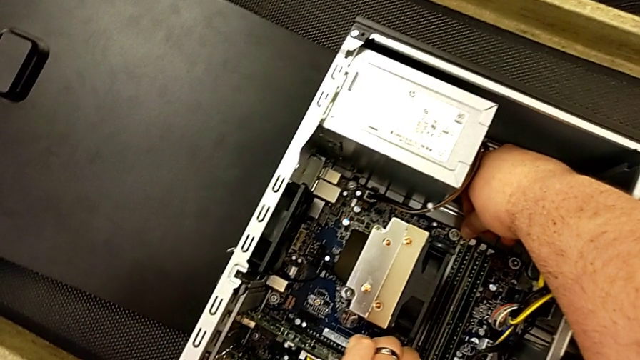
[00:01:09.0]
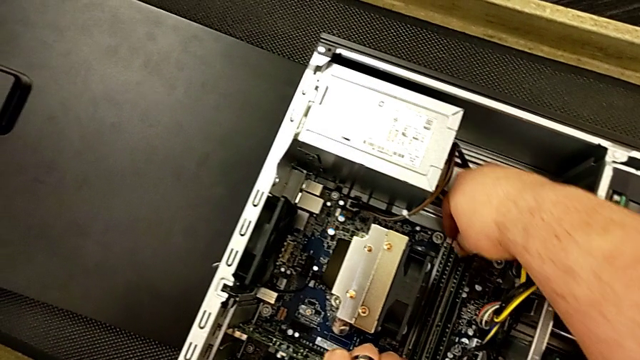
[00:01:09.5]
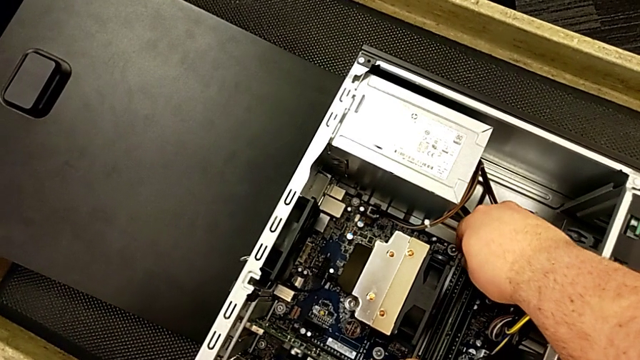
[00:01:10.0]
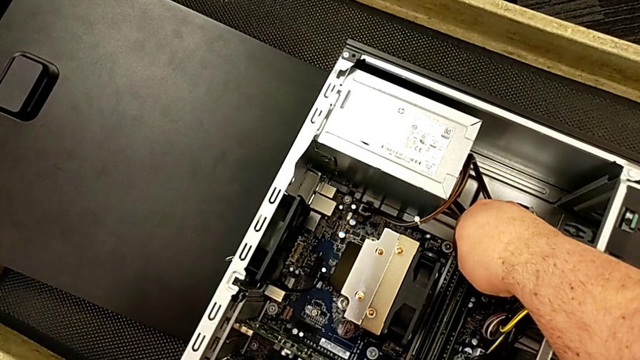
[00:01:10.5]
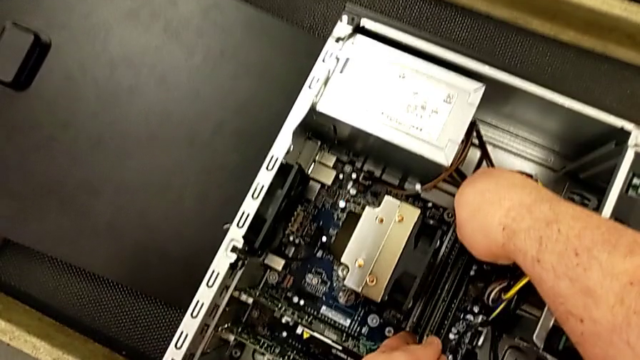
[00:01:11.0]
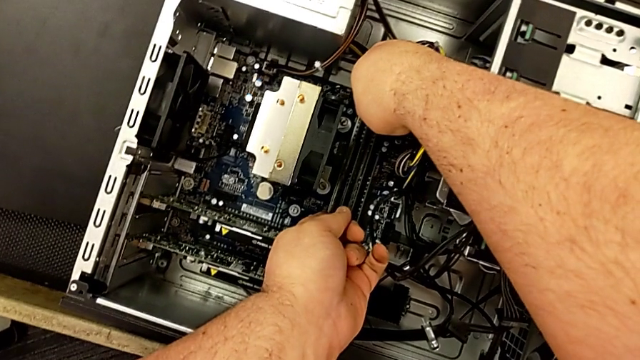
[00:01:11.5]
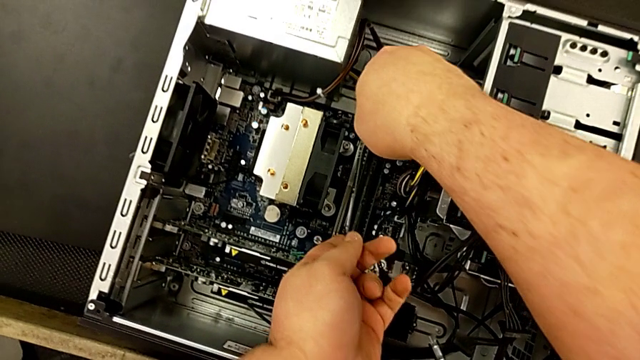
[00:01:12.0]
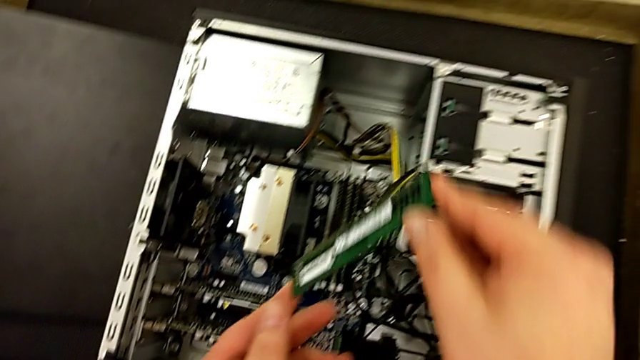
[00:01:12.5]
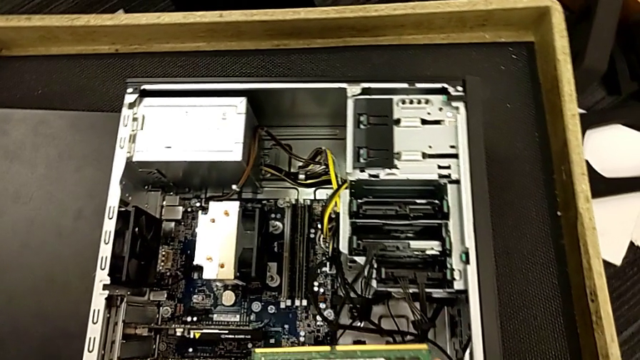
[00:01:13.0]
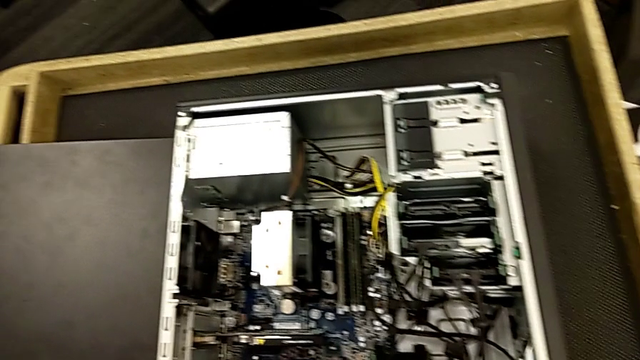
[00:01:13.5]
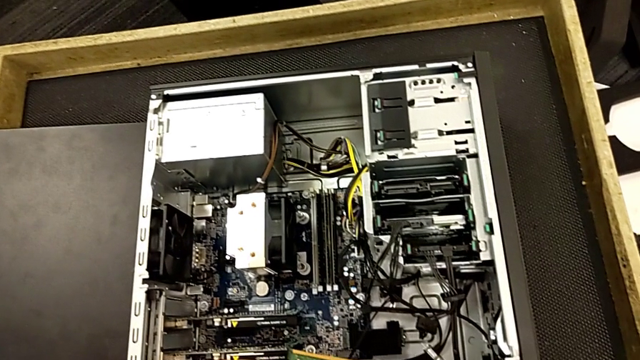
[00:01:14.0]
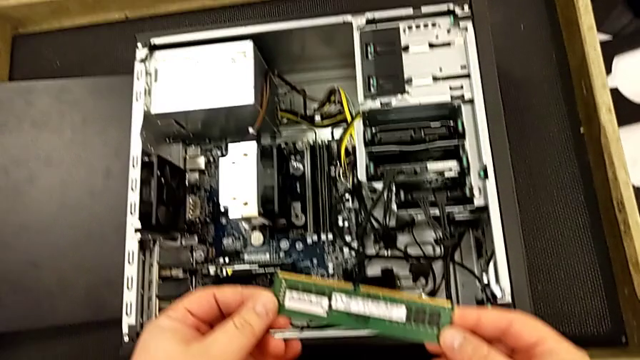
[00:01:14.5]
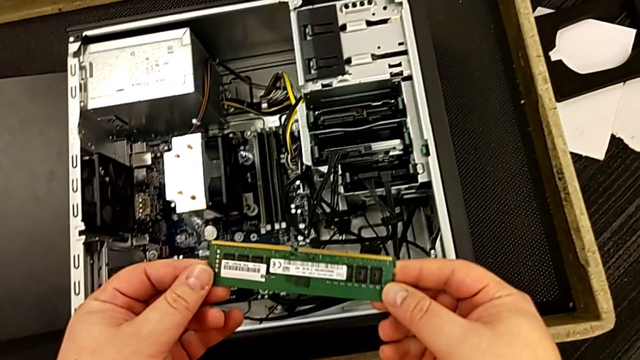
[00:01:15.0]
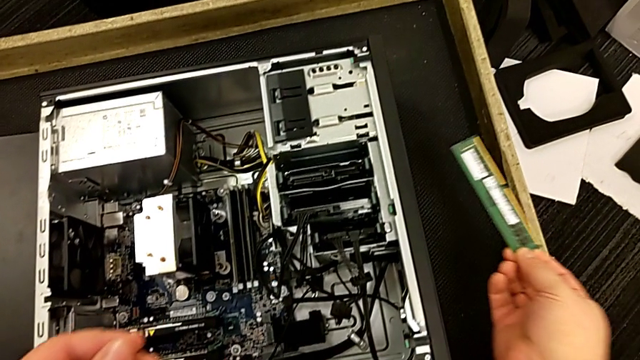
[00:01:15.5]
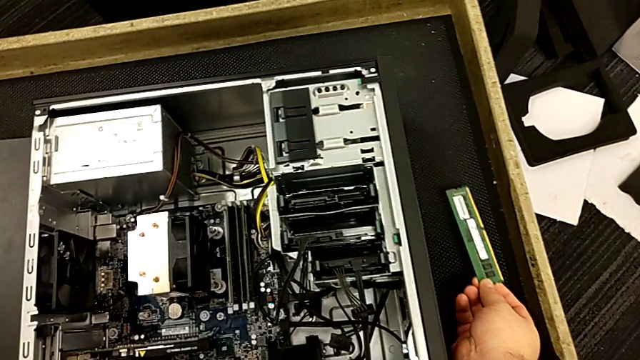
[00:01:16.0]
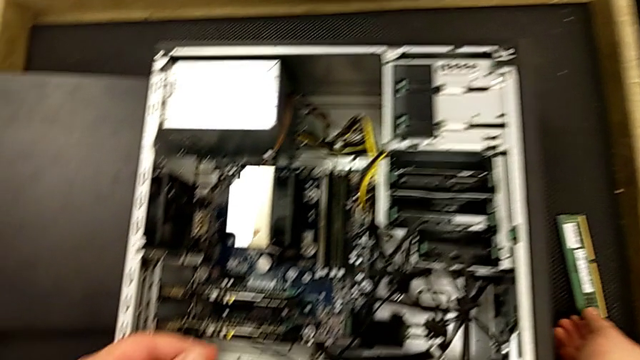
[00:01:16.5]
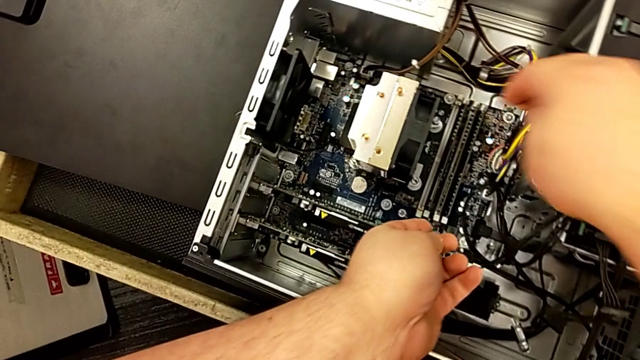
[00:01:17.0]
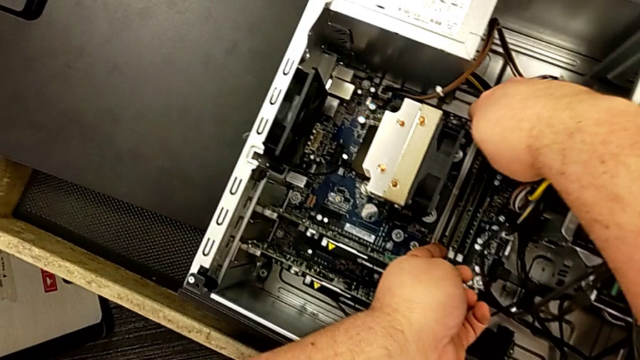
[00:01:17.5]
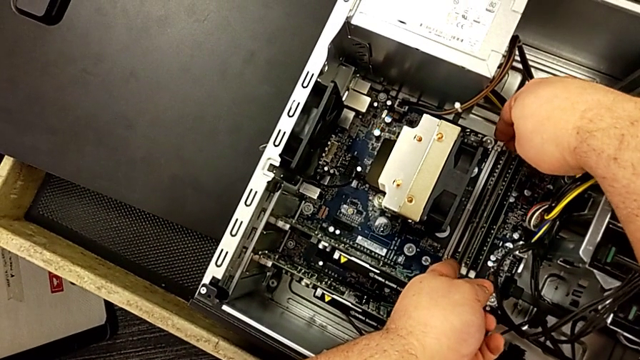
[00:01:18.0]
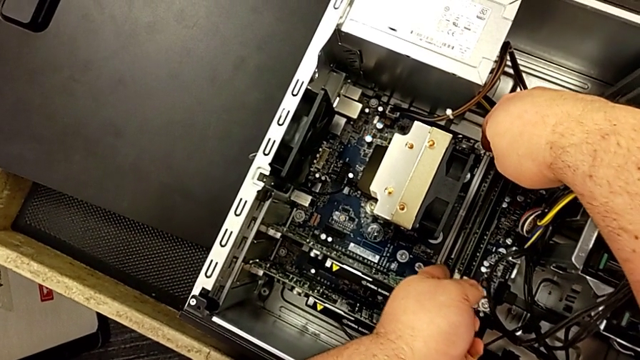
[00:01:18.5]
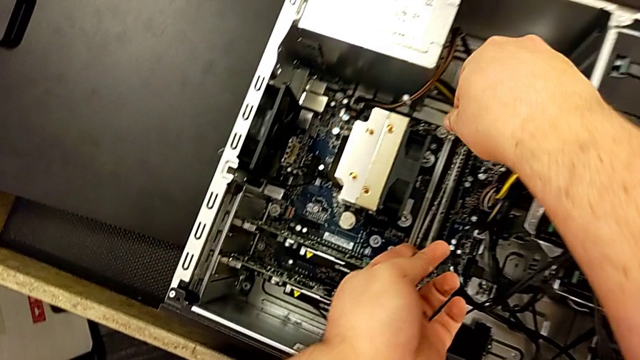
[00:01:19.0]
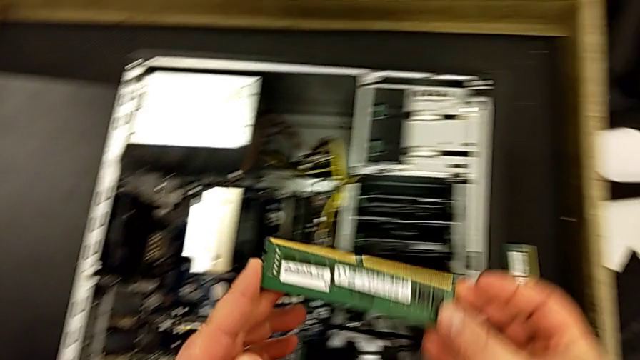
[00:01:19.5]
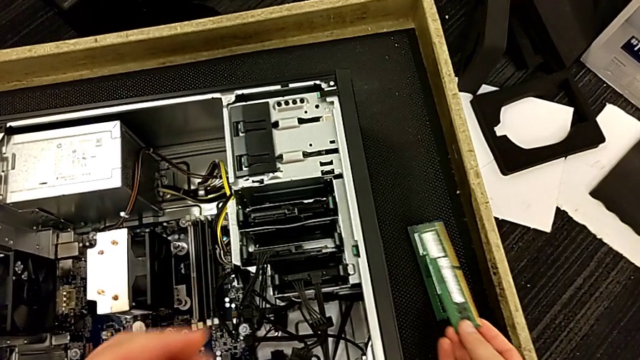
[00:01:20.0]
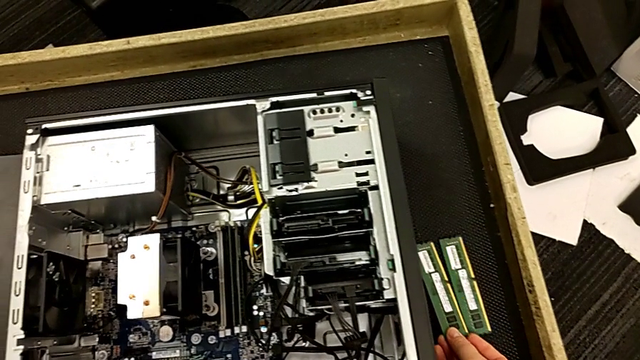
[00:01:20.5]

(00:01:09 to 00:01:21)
The camera wearer is removing the RAM. They withdraw the RAM, grab the computer tower and withdraw the RAM.

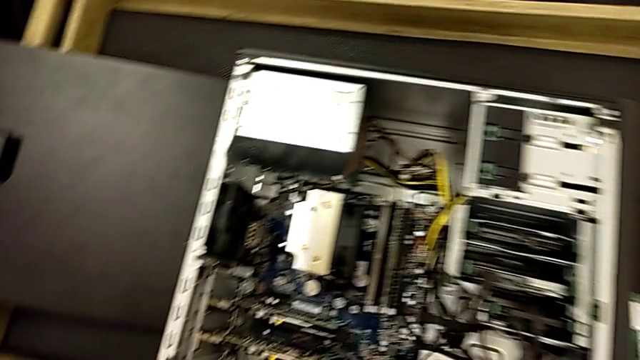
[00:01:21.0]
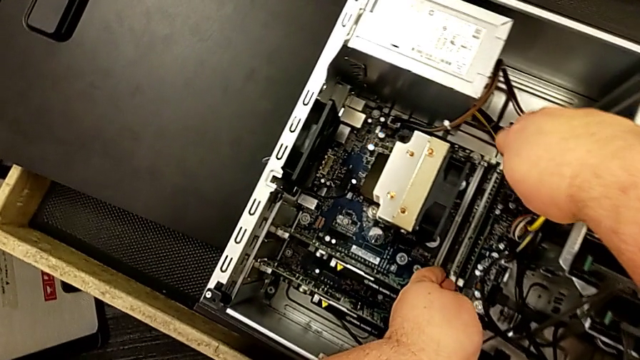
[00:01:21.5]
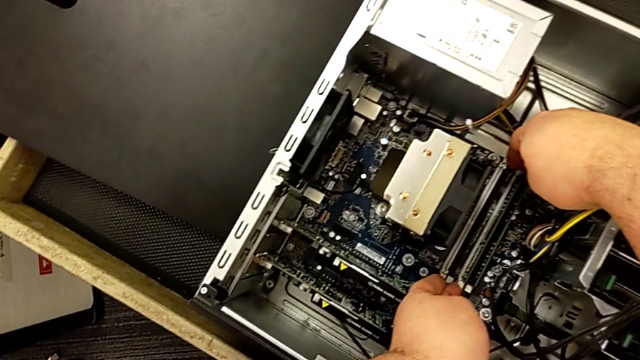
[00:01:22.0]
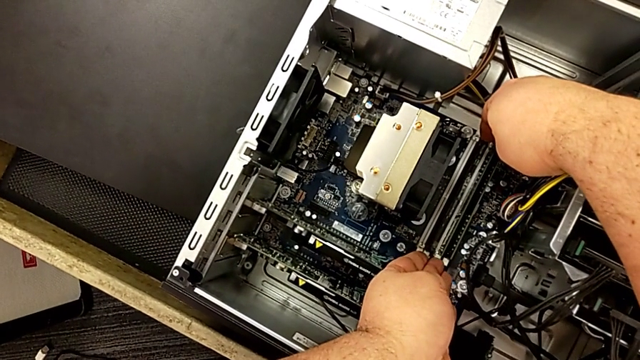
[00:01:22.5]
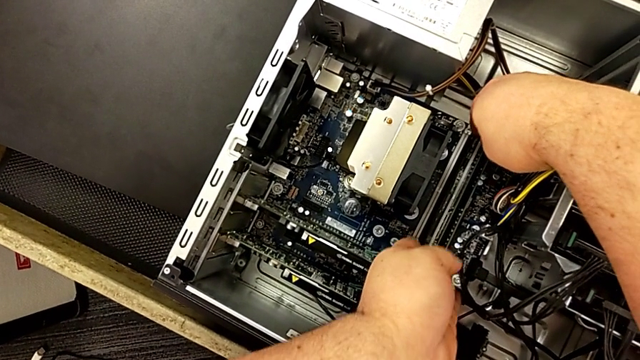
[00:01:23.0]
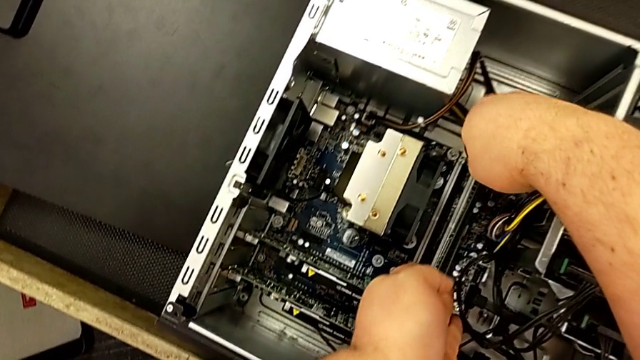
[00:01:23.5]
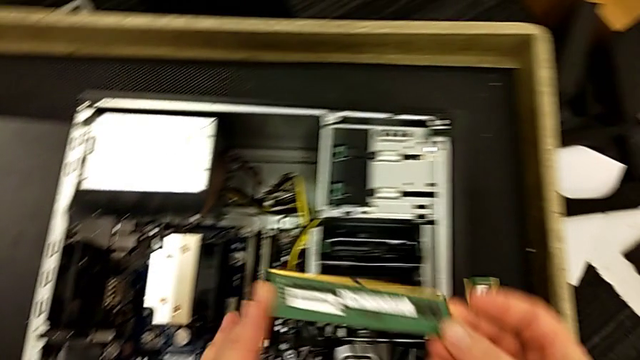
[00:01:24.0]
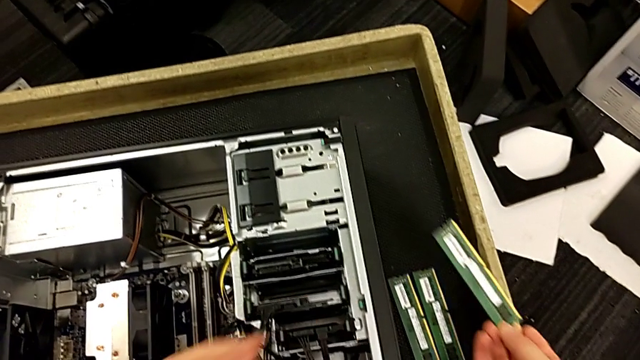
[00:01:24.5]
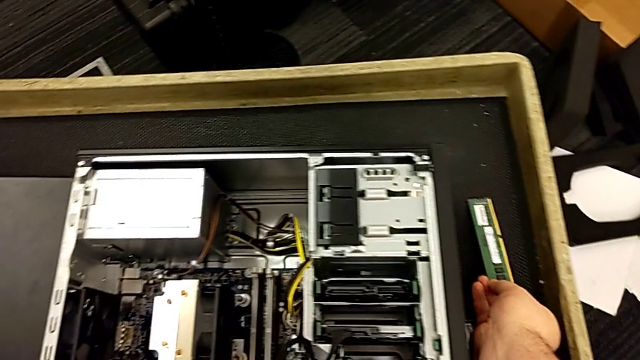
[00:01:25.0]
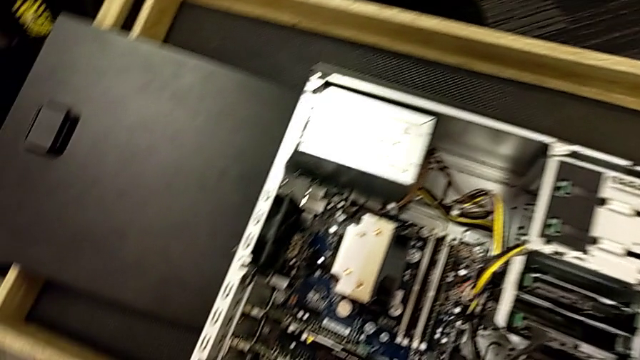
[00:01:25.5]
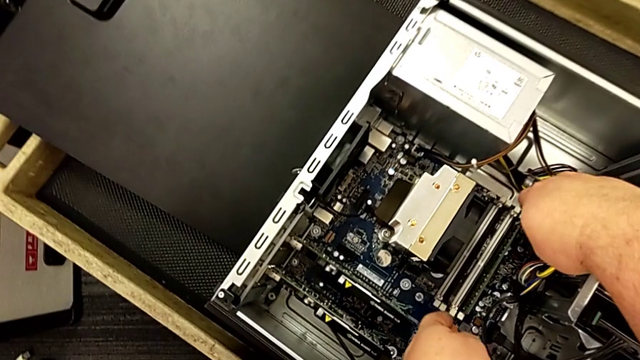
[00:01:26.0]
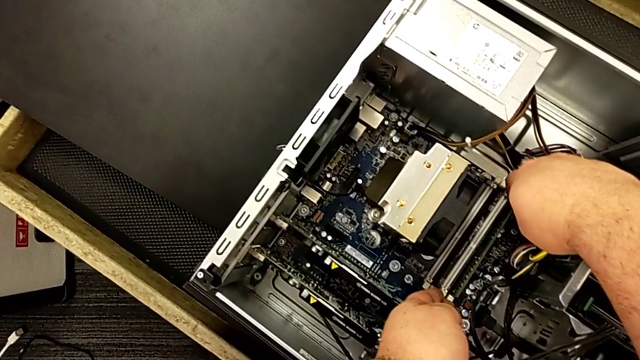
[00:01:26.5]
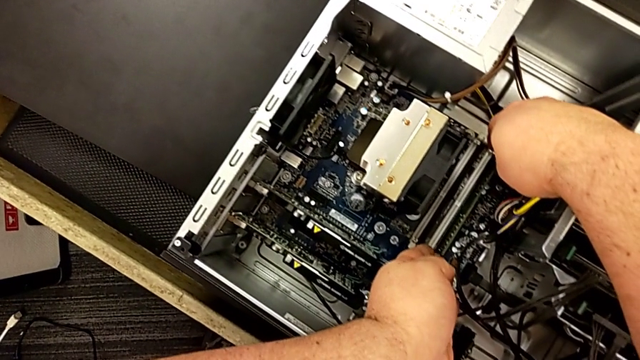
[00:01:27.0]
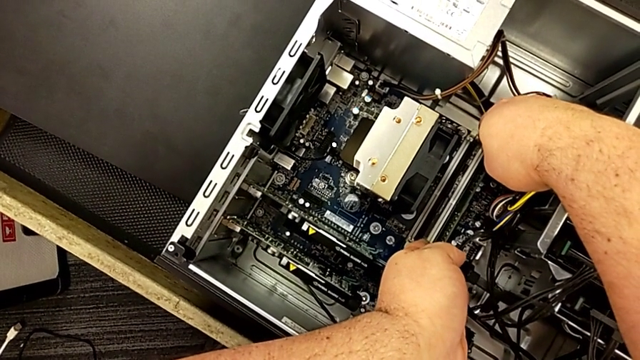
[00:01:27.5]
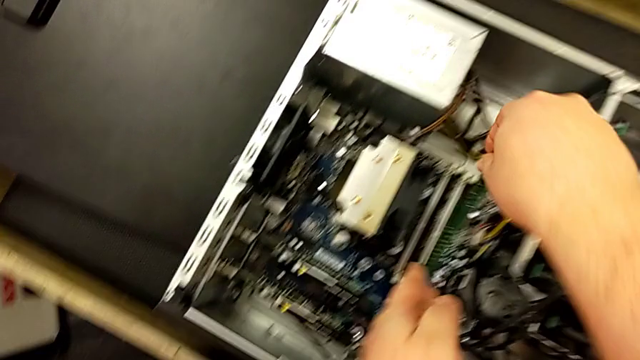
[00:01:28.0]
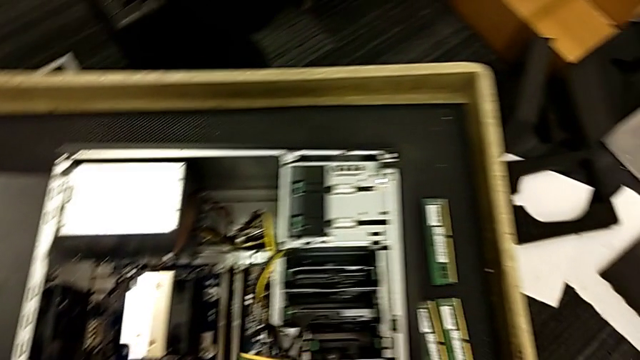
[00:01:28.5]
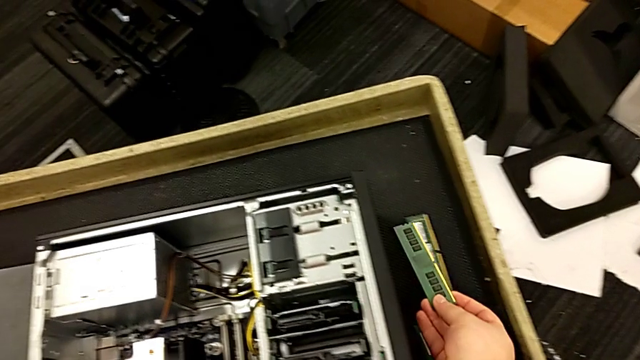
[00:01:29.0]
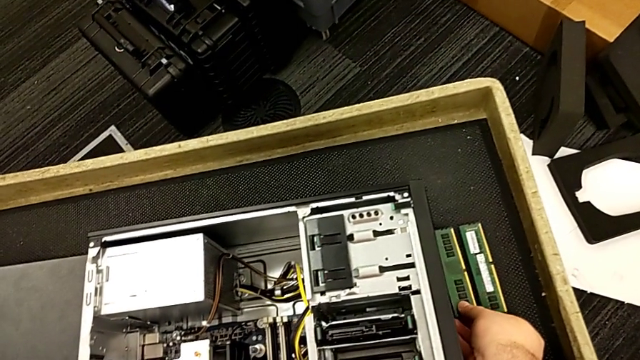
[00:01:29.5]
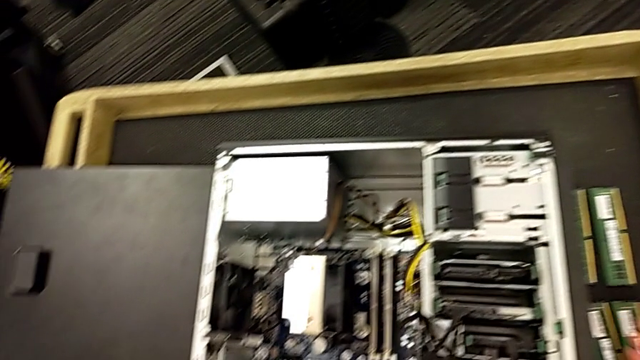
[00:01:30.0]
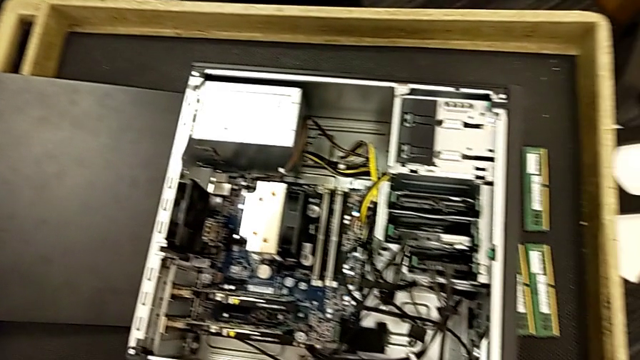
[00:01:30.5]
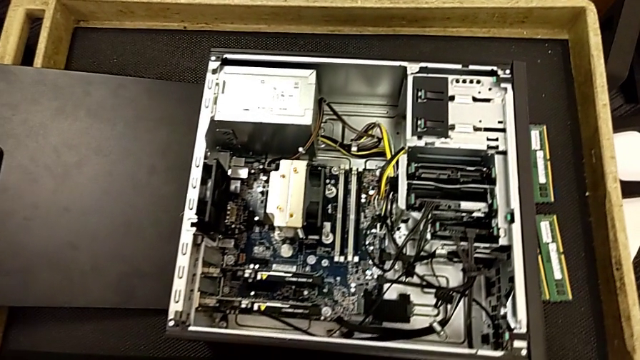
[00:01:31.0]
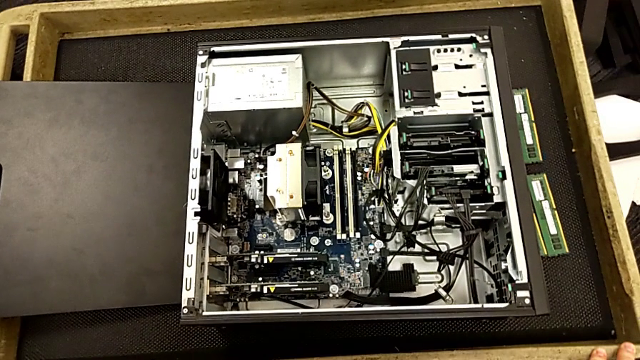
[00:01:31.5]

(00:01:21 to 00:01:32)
The camera wearer is removing the RAM. They withdraw the RAM twice and touch the computer tower.
